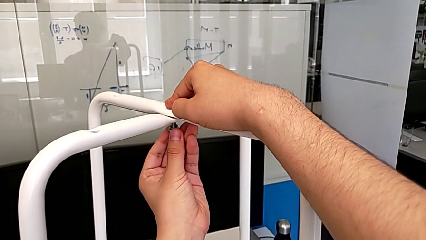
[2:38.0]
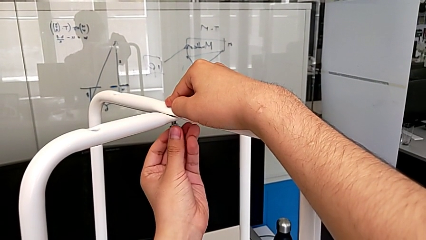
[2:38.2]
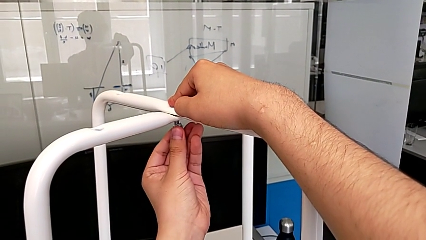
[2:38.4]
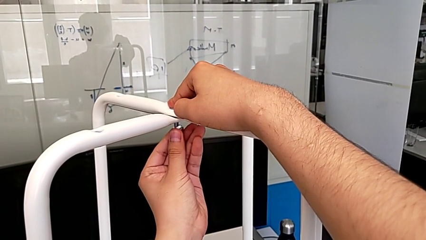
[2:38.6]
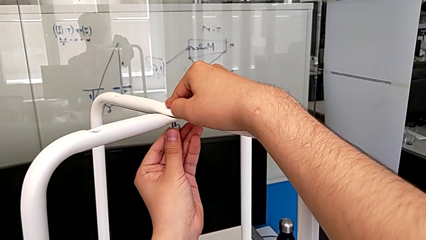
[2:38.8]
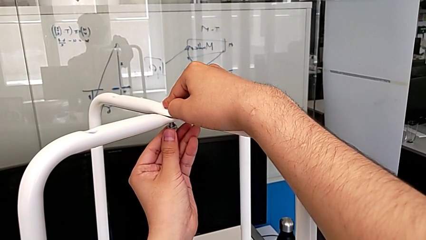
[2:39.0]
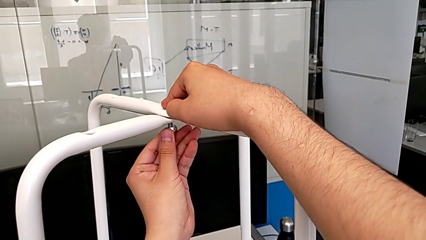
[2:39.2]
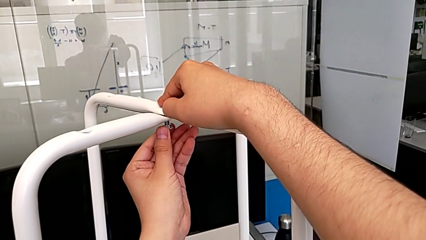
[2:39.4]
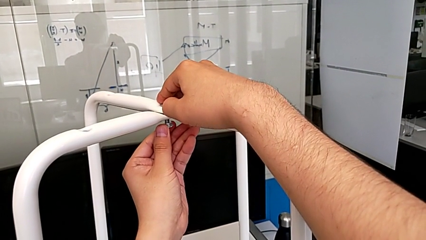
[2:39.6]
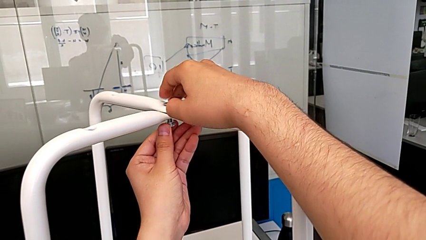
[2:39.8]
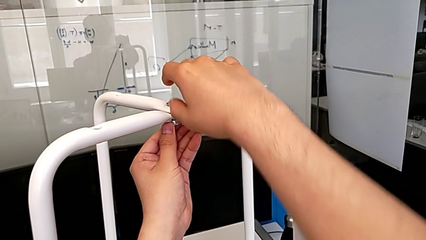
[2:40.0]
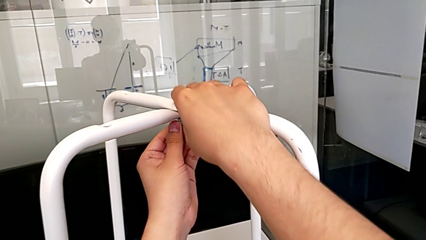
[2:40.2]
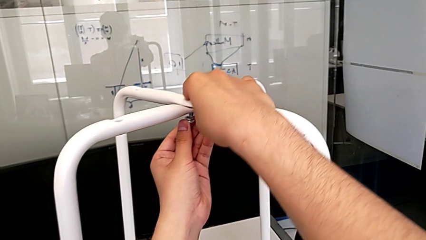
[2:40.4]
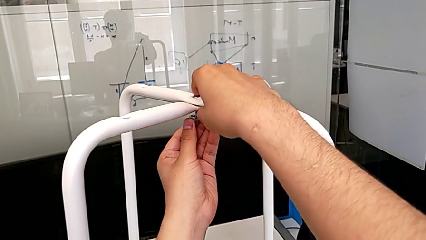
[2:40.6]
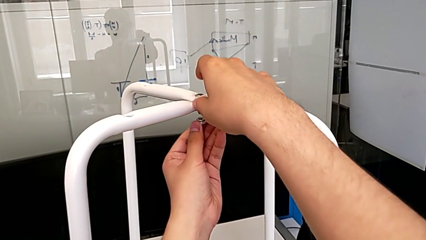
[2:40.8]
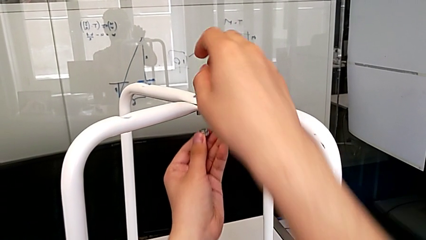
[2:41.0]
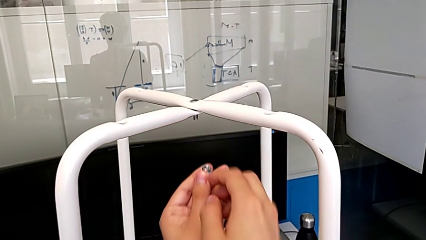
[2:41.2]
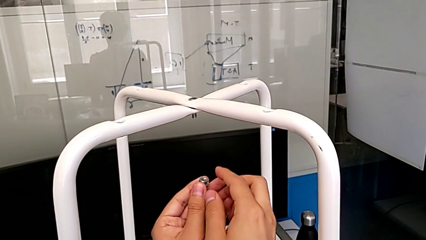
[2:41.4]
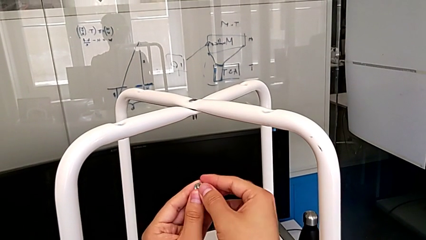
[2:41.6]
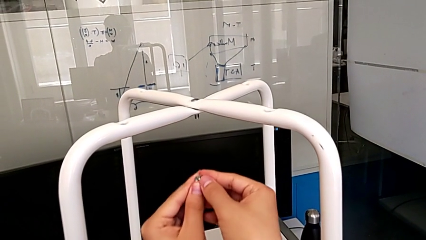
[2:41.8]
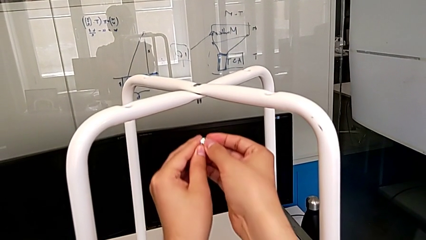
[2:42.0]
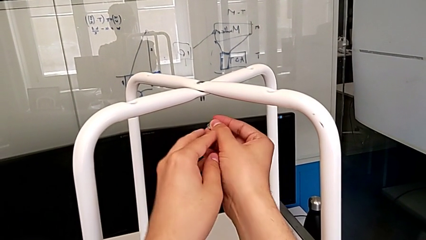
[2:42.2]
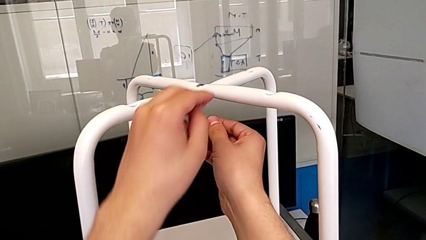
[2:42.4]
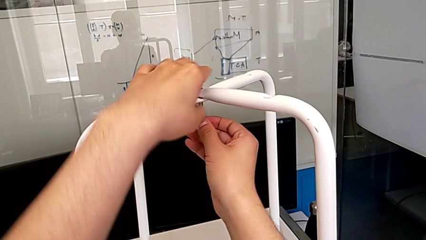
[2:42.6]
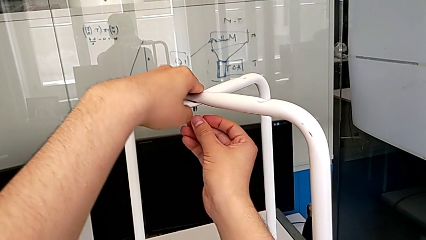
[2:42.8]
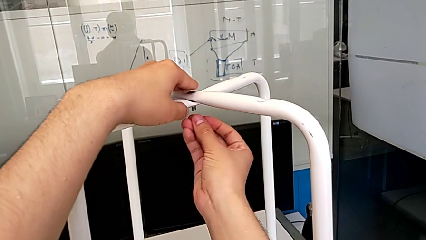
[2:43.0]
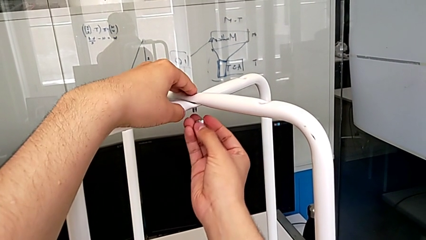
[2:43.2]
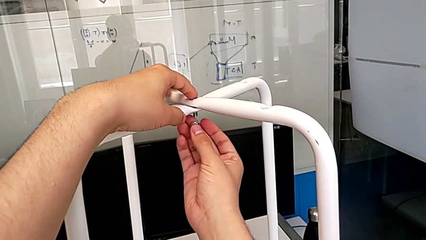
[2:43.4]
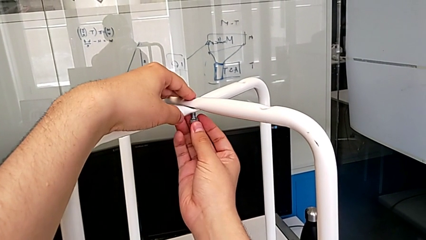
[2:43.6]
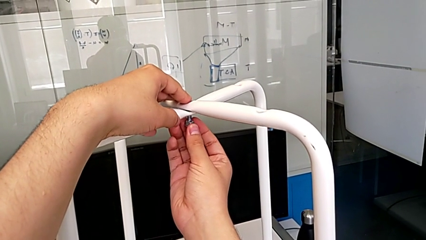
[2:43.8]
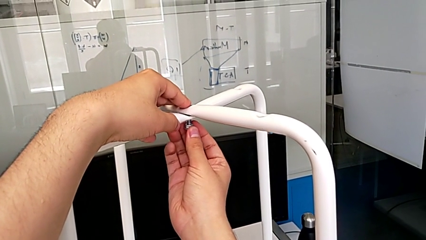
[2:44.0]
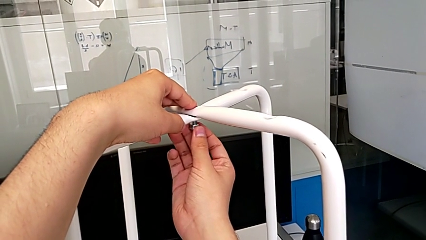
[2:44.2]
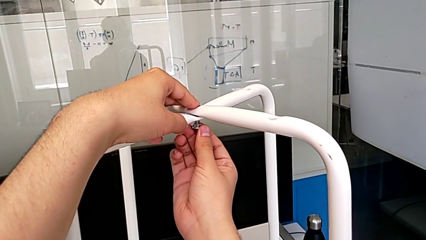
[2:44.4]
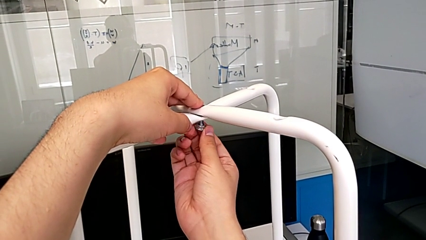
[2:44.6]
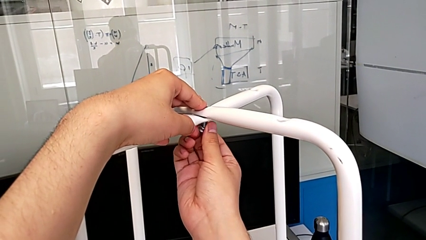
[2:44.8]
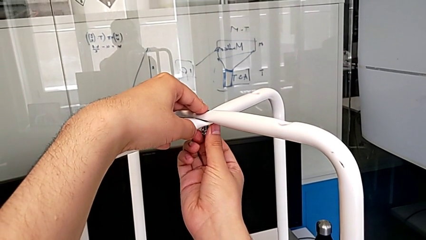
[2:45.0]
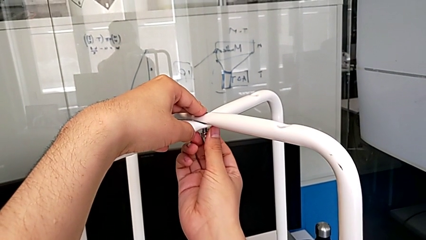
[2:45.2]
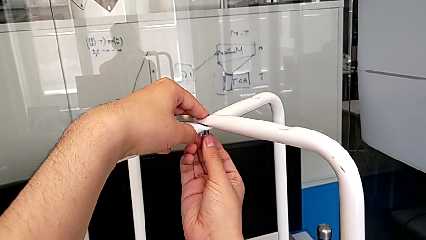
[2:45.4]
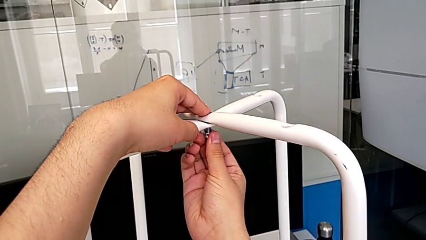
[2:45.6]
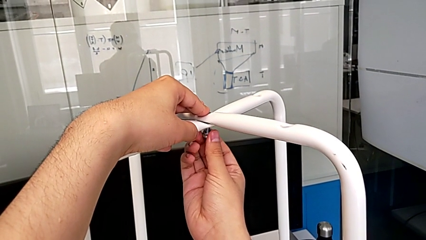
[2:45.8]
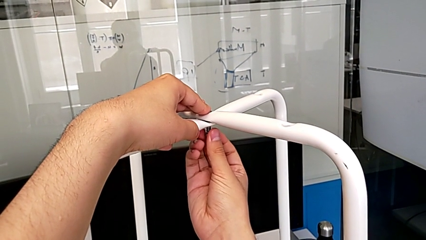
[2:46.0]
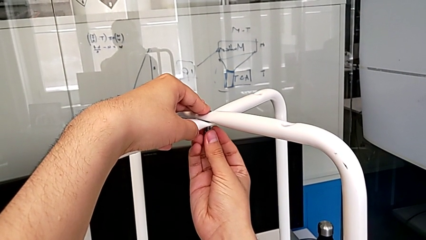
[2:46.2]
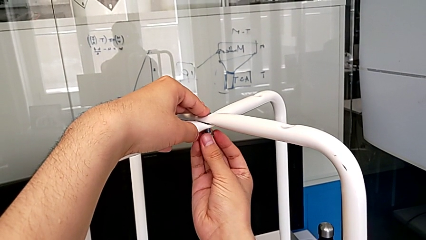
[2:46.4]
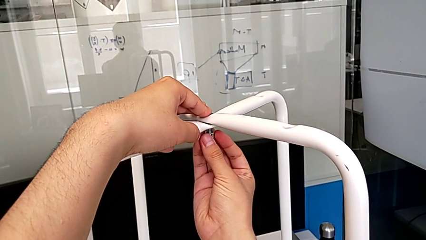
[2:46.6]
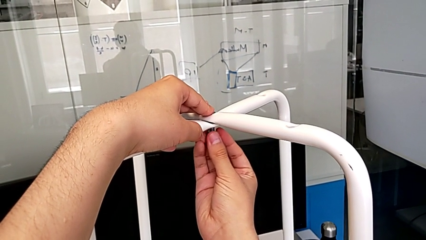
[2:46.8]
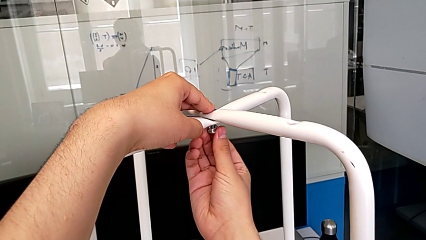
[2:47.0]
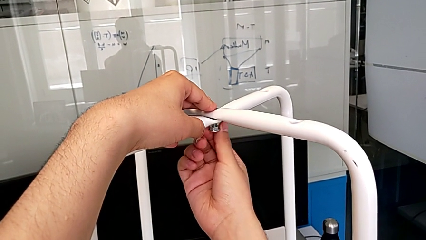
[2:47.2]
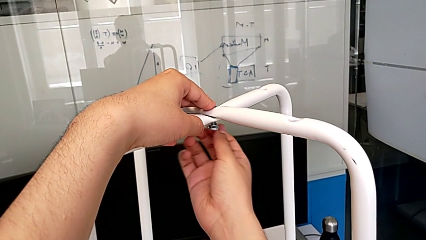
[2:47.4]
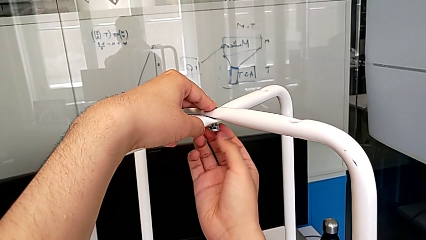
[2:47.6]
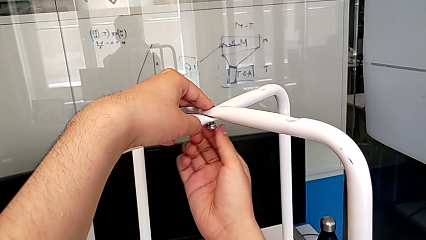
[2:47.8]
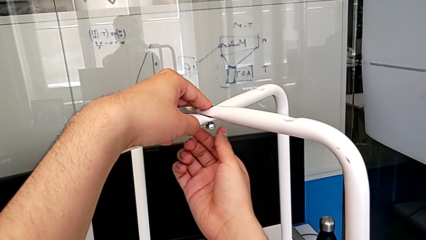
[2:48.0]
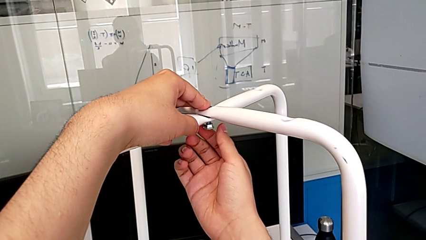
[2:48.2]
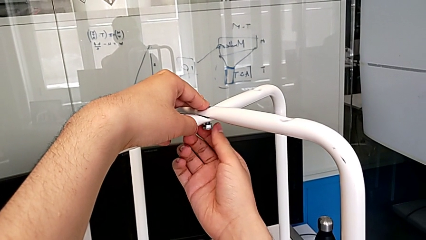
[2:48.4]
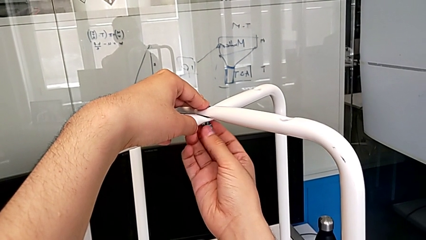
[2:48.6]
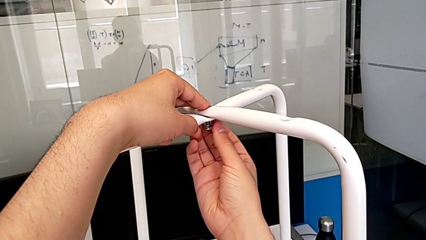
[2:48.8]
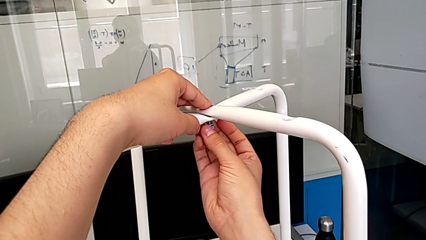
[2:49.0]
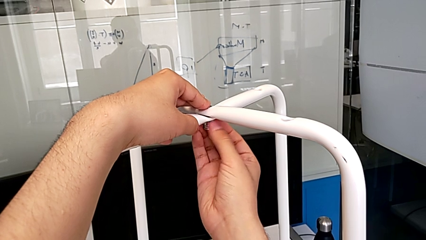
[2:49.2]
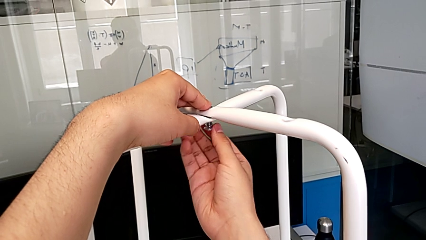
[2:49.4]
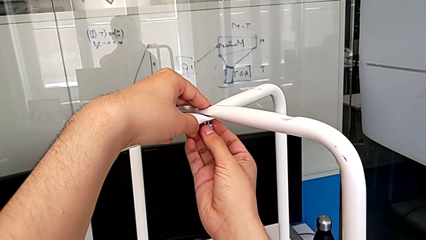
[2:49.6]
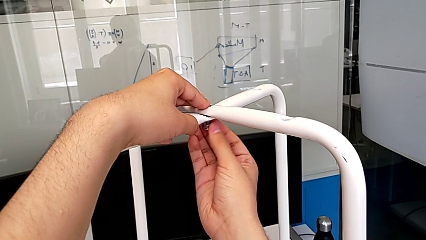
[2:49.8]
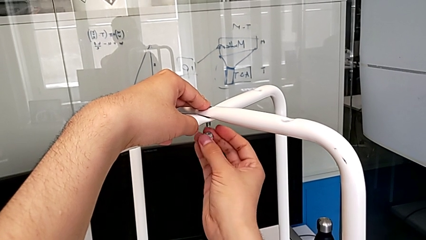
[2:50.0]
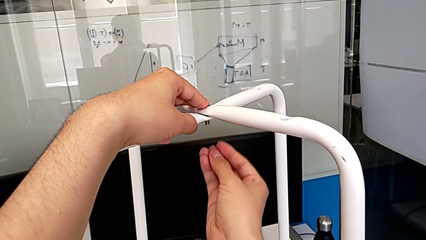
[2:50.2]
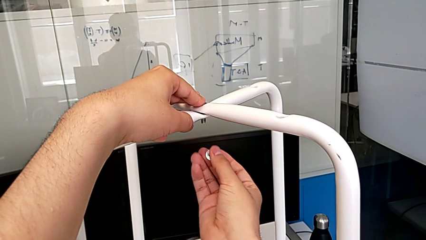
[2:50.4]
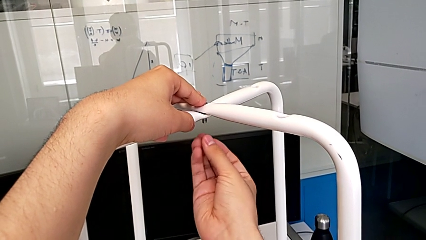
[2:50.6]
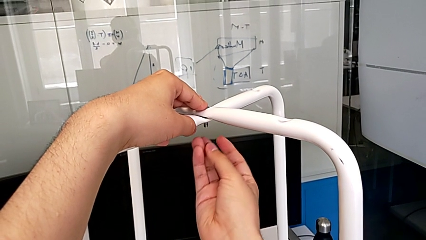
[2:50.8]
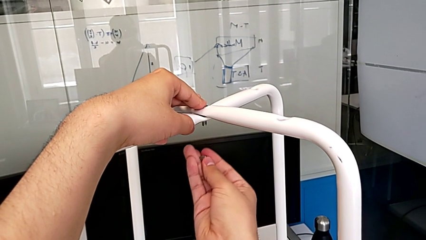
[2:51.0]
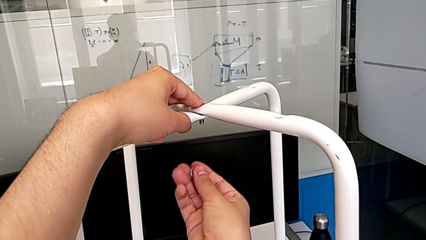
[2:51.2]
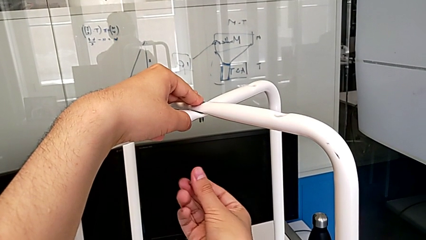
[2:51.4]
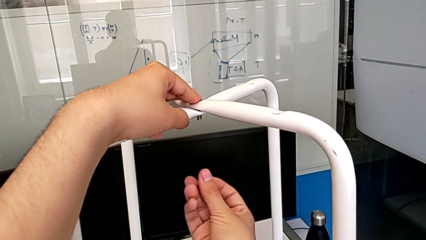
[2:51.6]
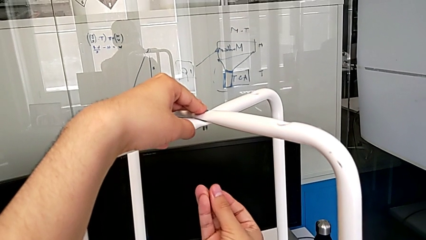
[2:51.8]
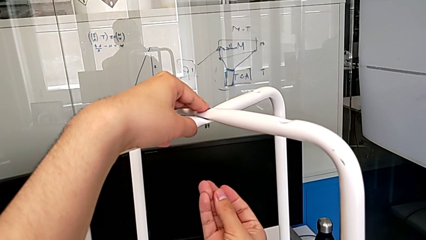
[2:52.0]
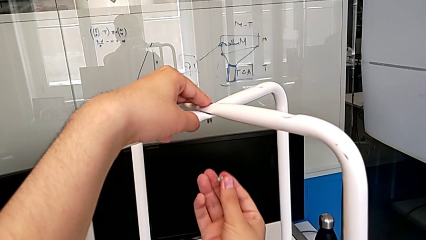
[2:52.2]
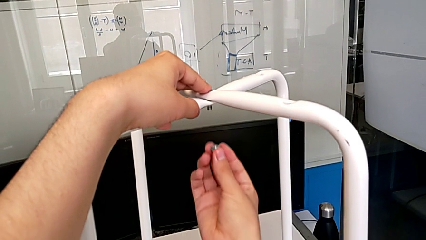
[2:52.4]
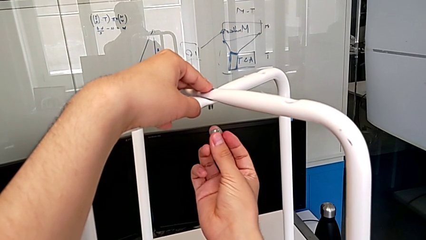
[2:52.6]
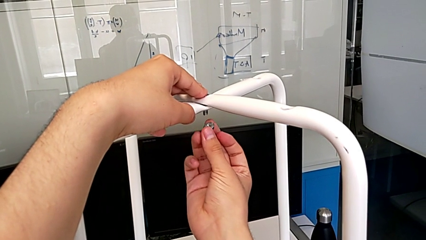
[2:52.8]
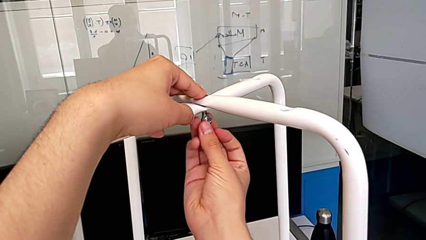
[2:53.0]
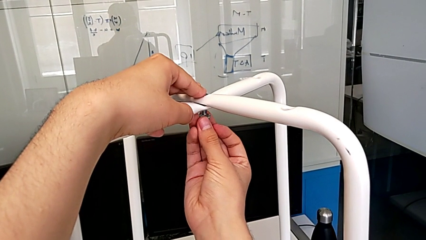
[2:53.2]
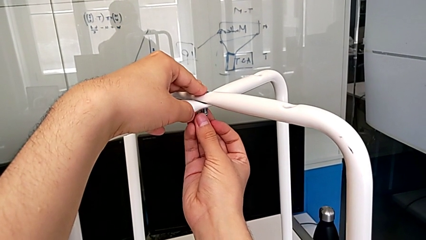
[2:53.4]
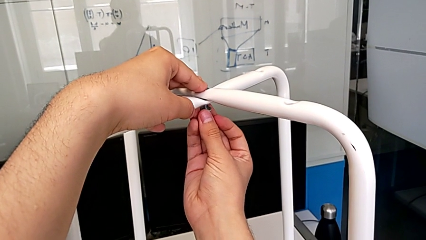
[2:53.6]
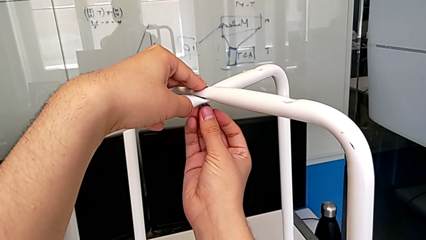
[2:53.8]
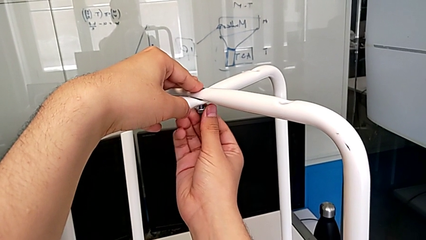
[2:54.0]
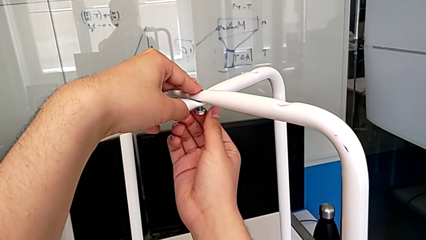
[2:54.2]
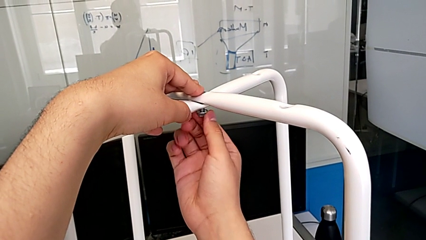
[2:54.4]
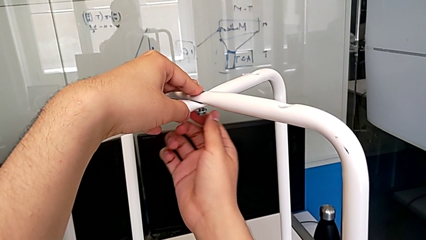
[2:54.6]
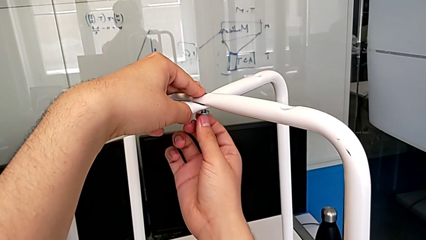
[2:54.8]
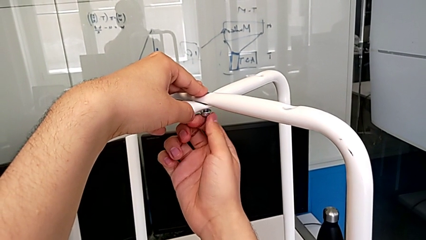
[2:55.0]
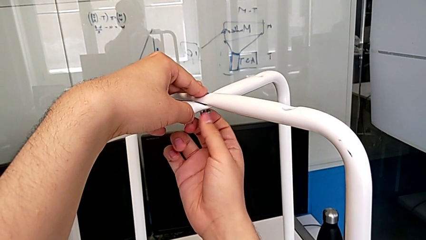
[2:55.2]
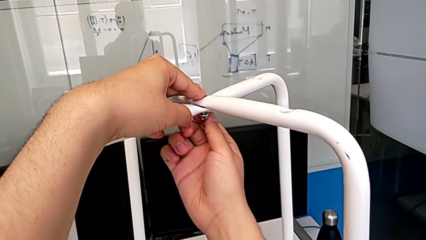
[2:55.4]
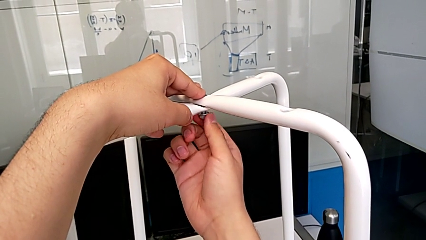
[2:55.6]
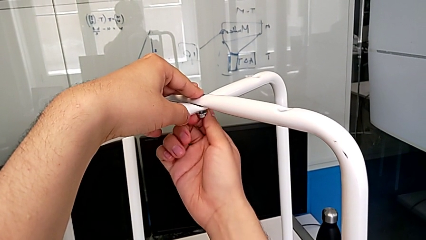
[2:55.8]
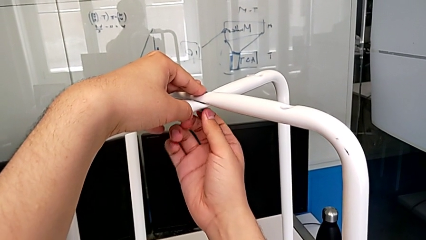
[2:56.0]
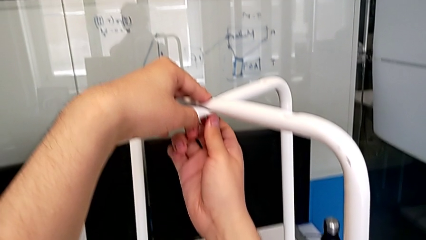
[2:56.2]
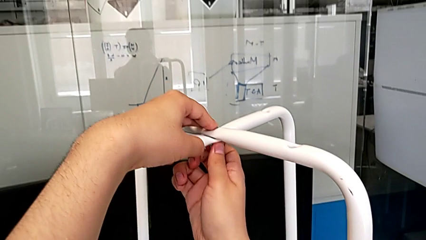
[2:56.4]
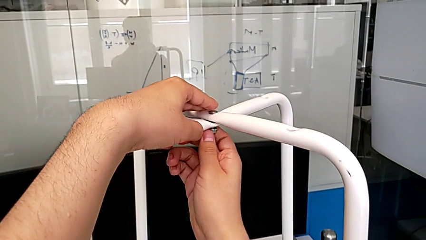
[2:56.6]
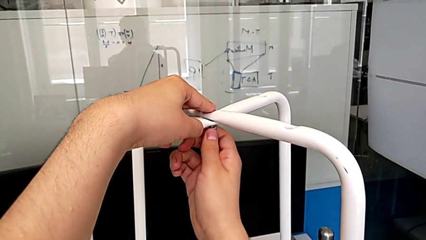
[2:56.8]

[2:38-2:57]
The camera wearer is inserting a bolt and hex nut onto the chair leg. They keep wrongly inserting the middle hex nut and begin to screw it.
